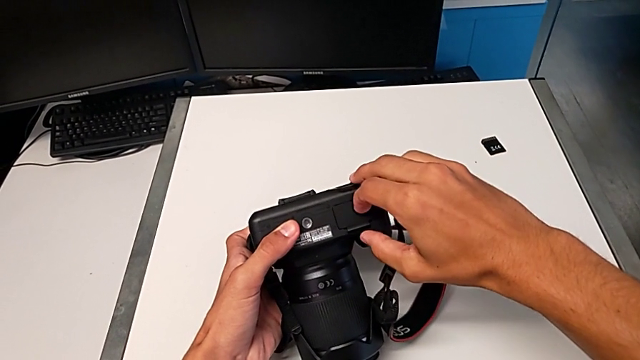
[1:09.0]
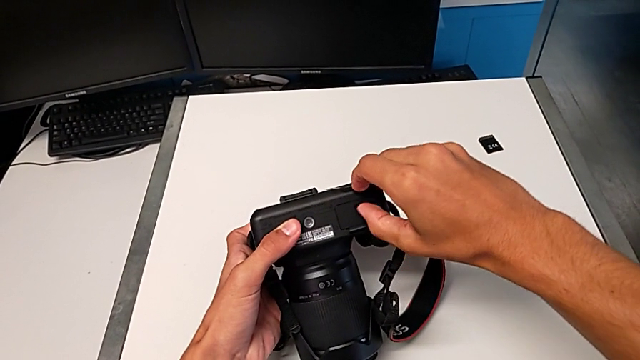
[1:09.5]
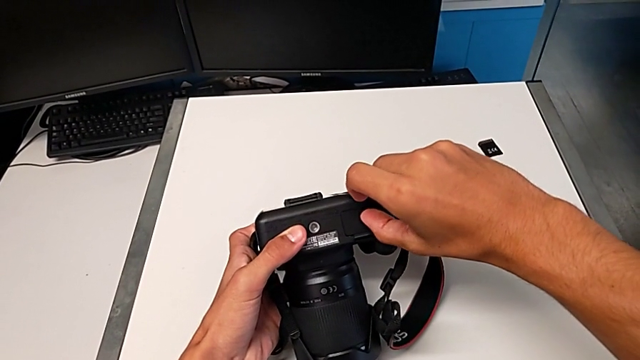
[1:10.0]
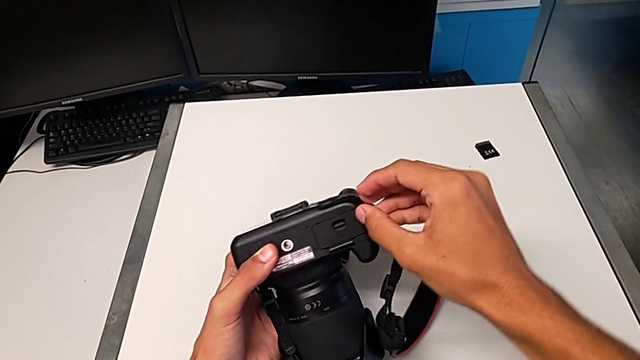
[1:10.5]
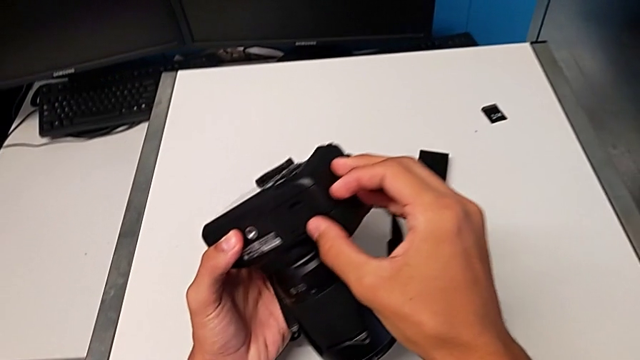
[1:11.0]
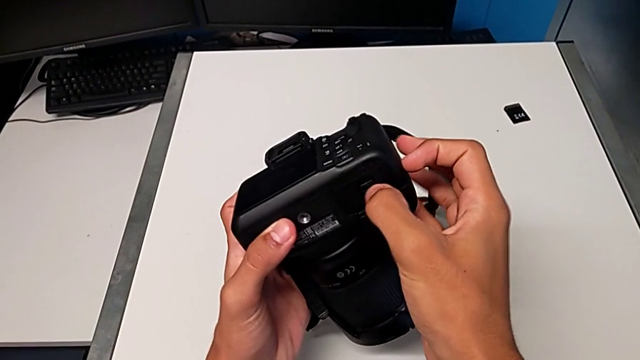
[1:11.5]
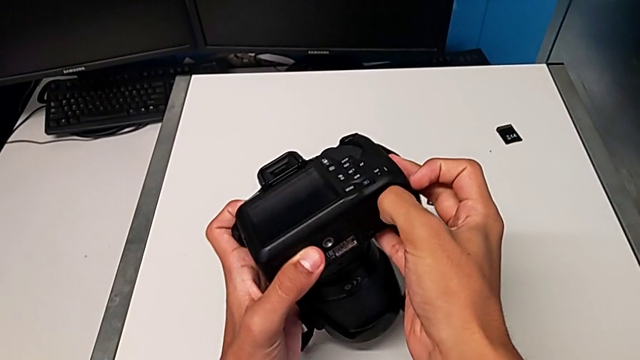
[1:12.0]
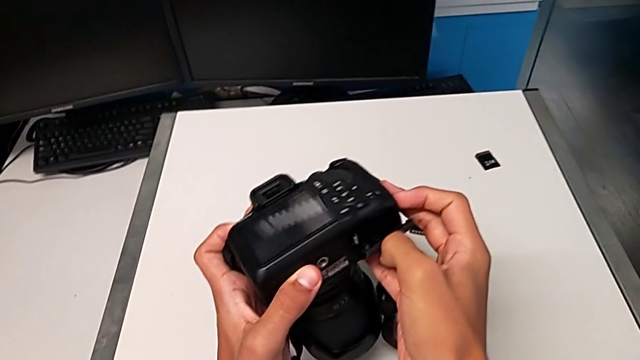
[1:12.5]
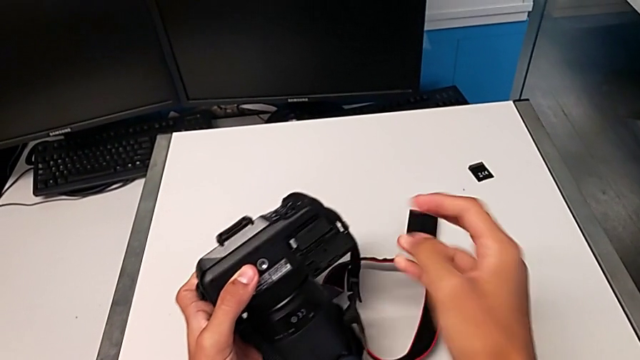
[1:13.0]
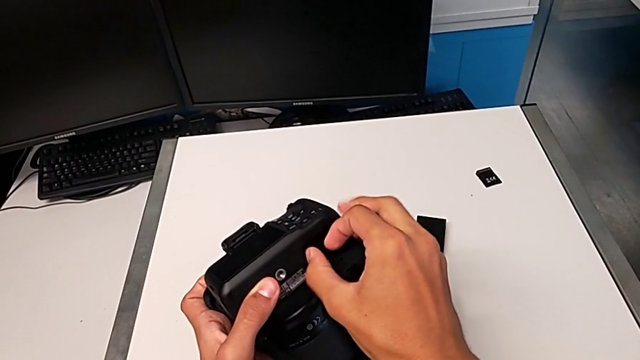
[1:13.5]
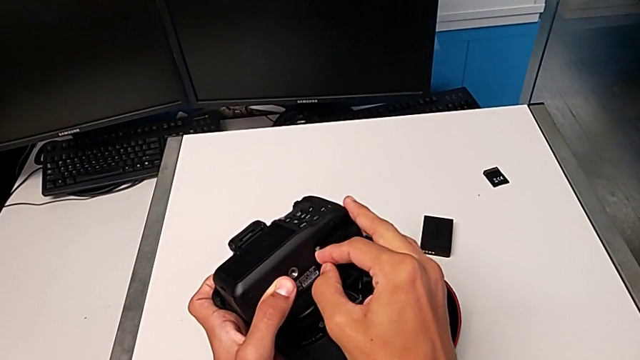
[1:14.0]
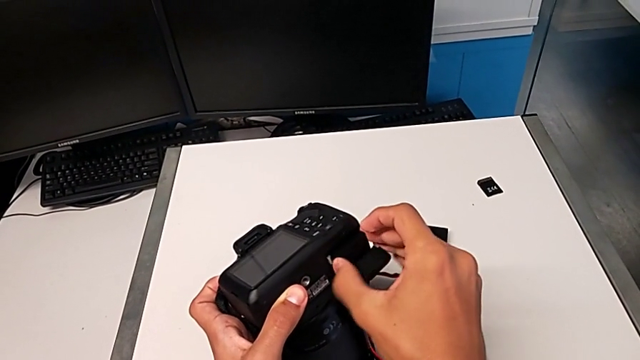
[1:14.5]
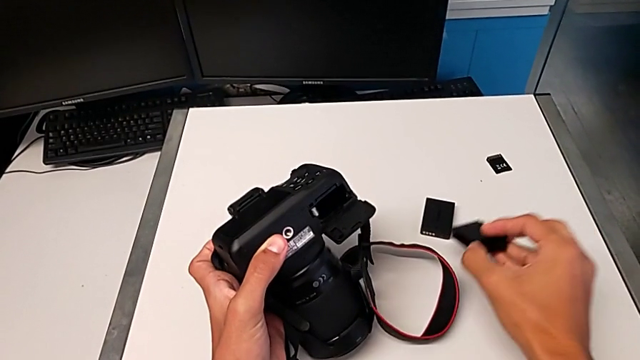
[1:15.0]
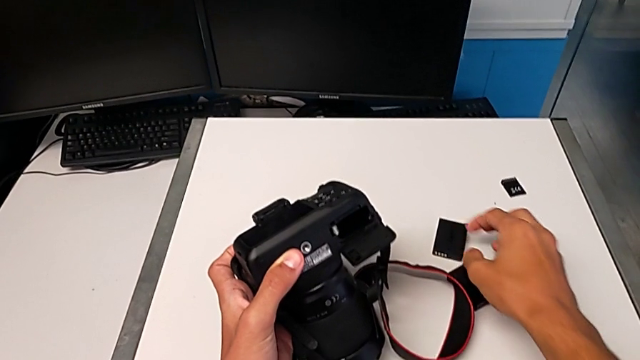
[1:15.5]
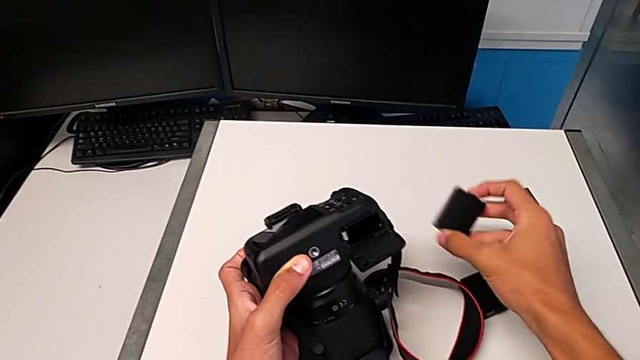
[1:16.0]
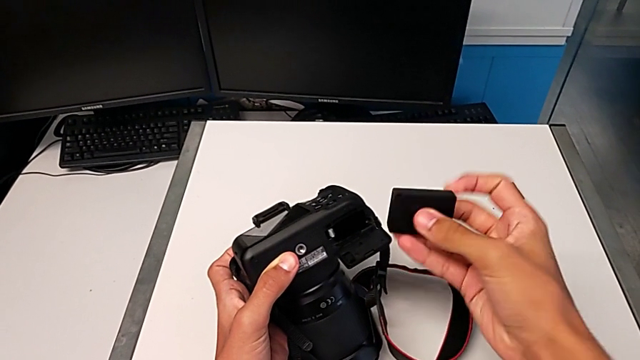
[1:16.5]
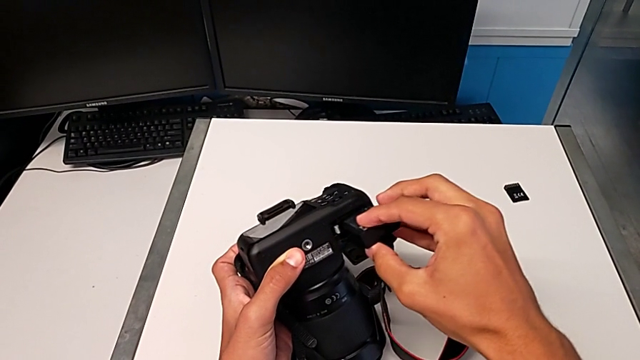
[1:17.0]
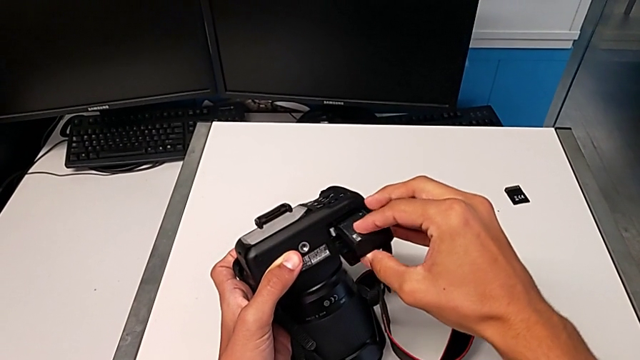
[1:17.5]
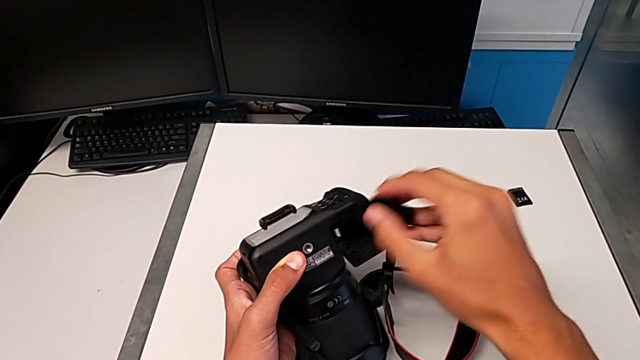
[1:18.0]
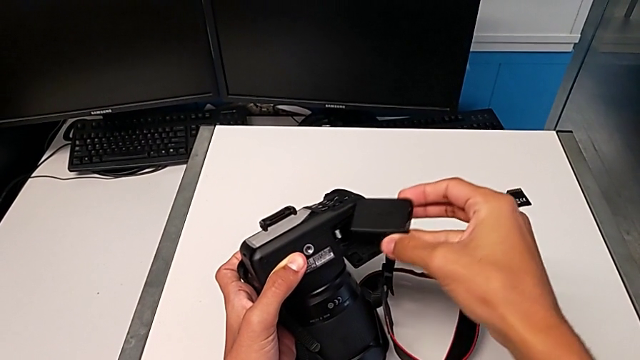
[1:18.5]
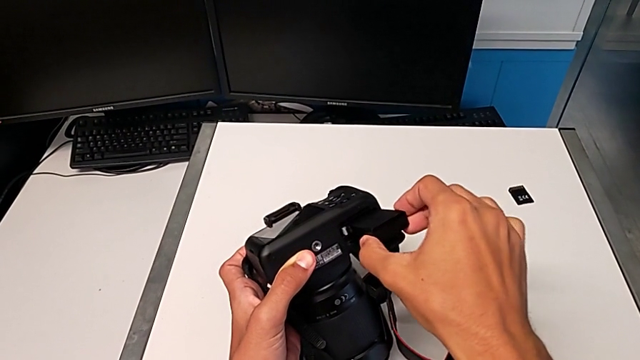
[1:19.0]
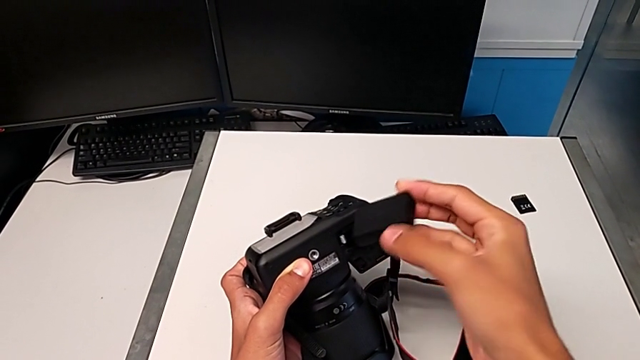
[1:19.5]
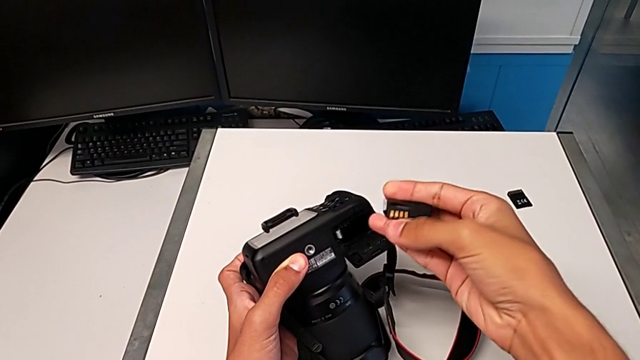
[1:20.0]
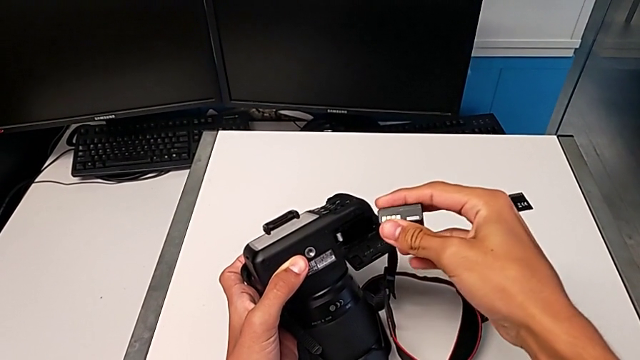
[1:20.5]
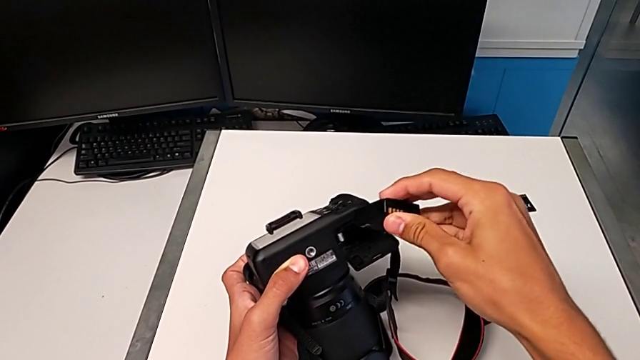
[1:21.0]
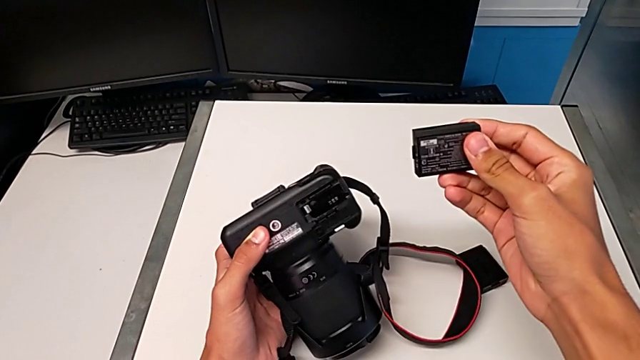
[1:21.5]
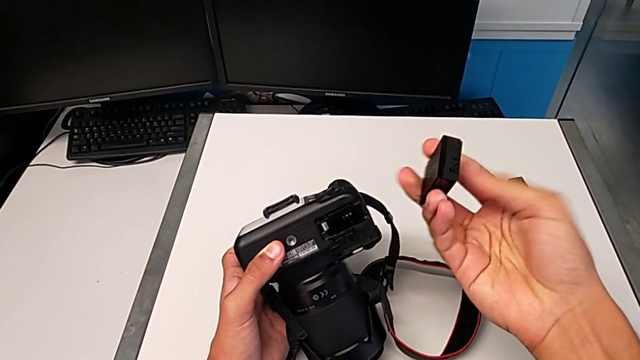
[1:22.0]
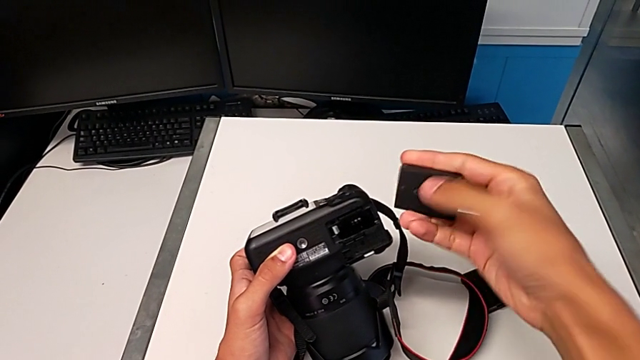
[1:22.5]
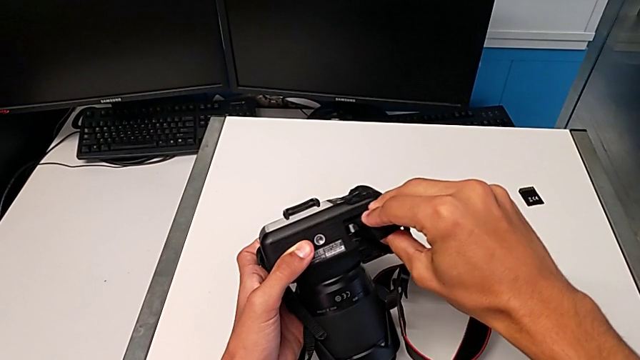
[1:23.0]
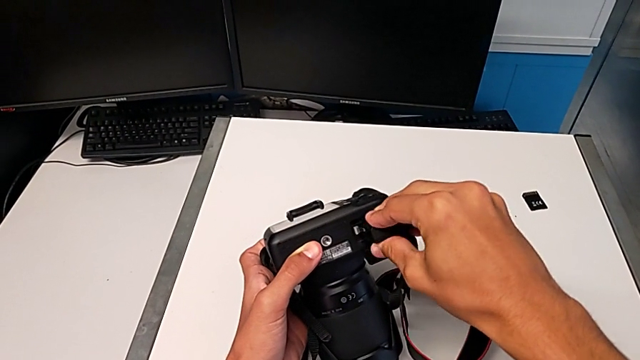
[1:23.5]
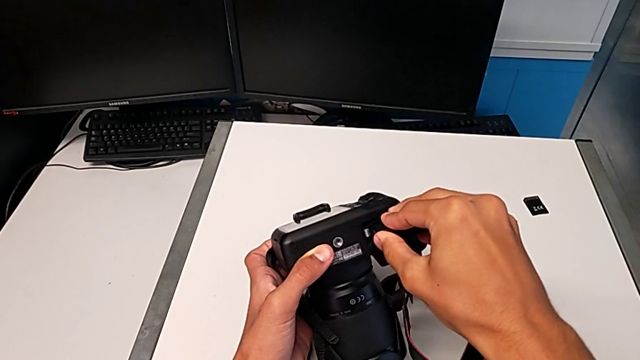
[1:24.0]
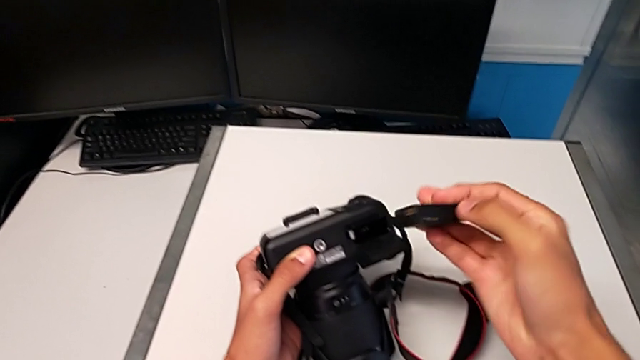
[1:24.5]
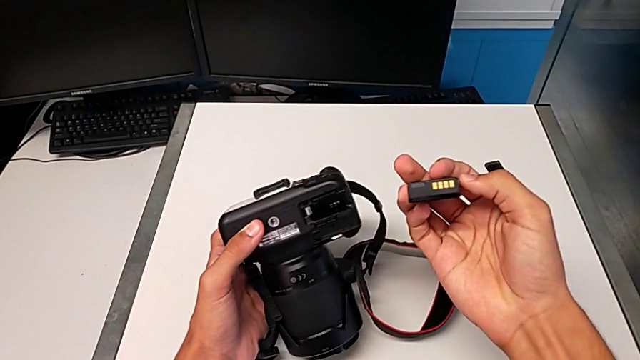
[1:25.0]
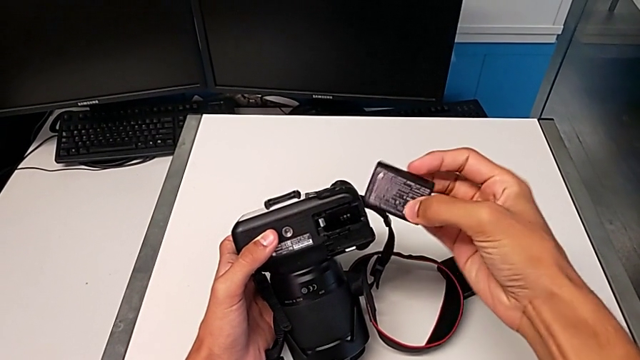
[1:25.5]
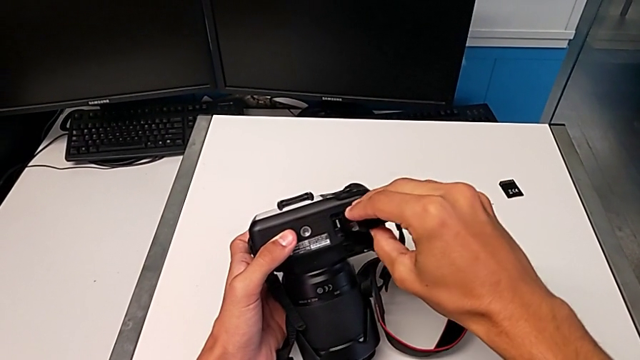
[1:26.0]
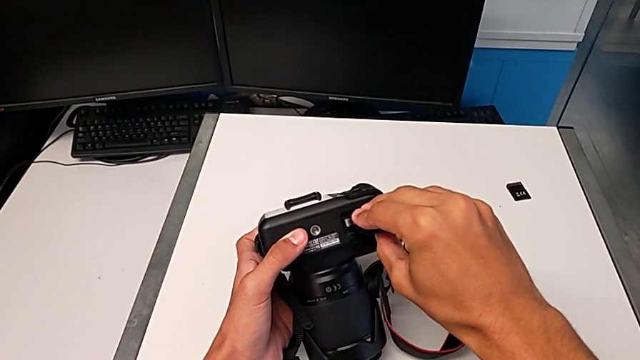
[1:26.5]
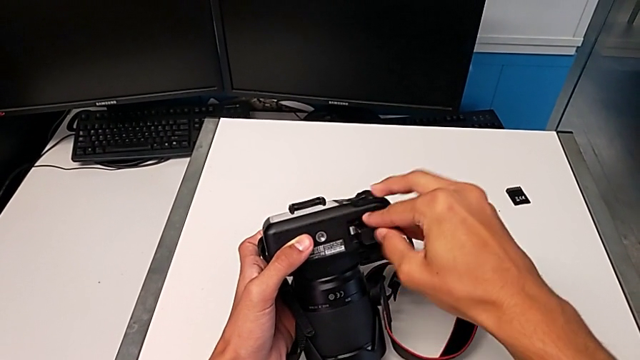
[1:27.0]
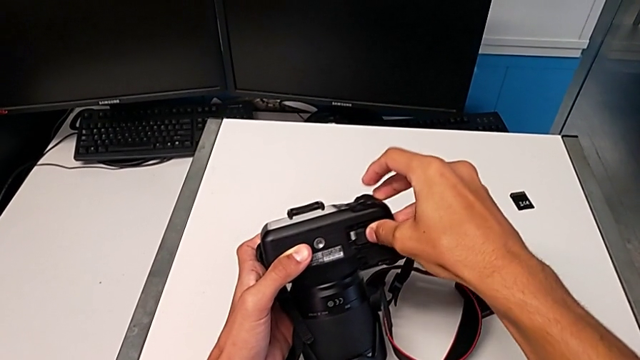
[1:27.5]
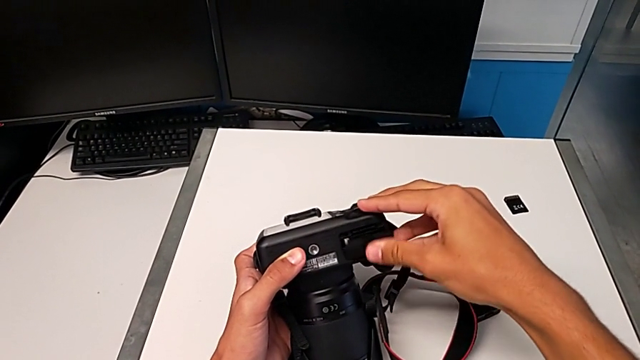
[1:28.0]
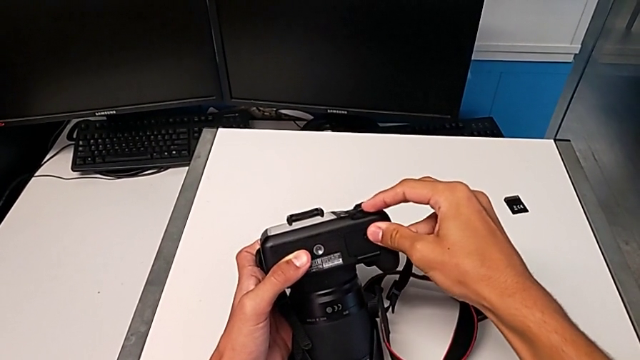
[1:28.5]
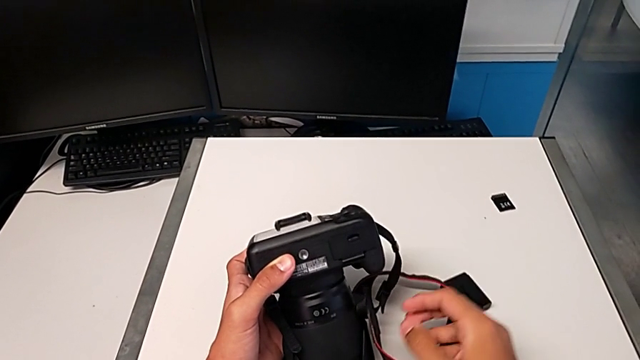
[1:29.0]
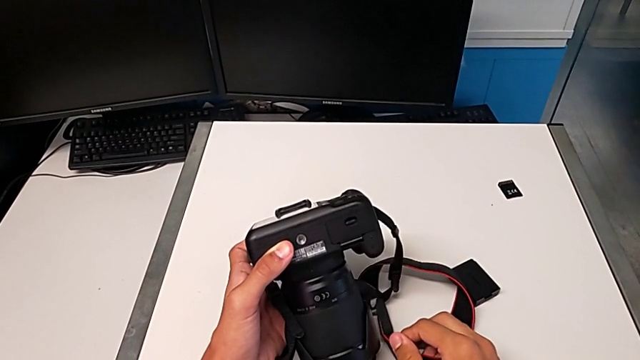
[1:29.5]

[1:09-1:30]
The camera wearer is exchanging the DSLR battery. They keep wrongly pushing the battery door, open it, push the battery lock, withdraw the old battery, place it and lift the new battery. They wrongly insert it in the wrong direction, rotate it in the wrong direction and adjust it, trying to insert the battery from the wrong side. They withdraw the new battery, rotate it, insert it, close the new battery door and close the battery door.
